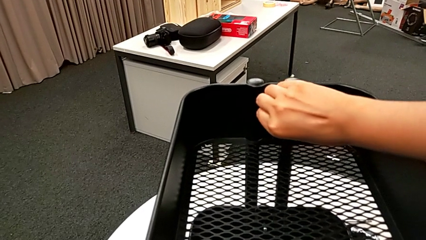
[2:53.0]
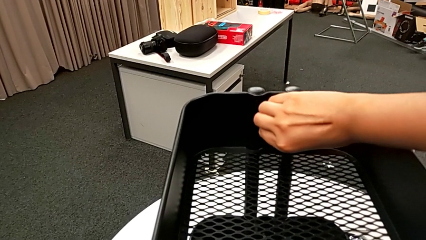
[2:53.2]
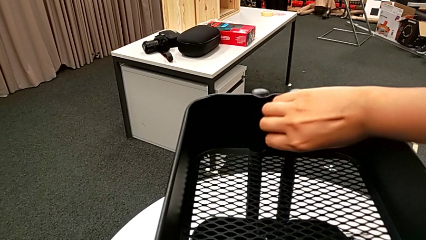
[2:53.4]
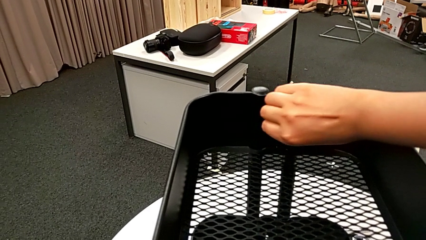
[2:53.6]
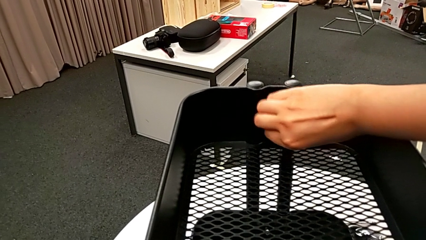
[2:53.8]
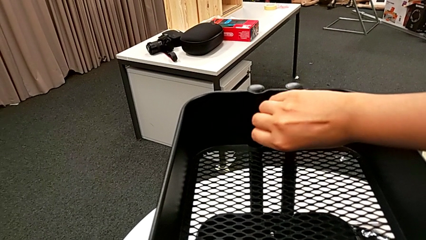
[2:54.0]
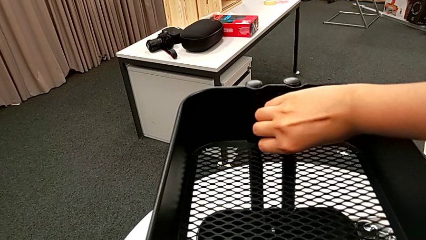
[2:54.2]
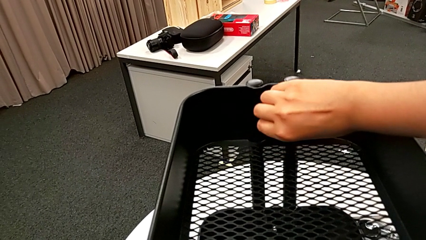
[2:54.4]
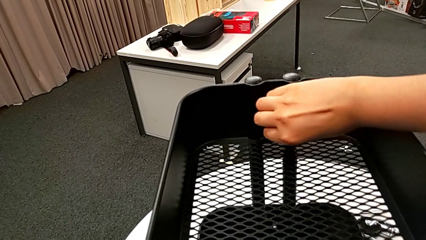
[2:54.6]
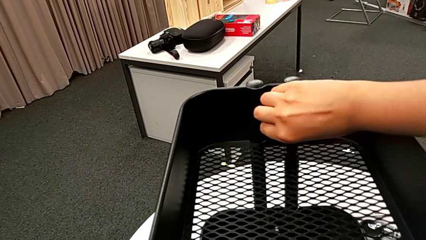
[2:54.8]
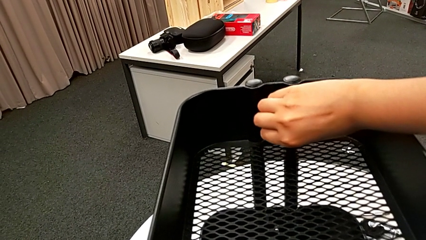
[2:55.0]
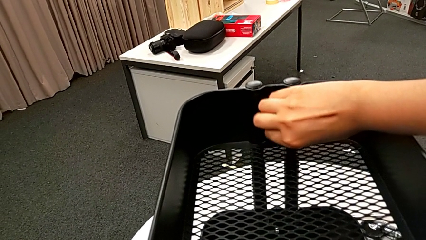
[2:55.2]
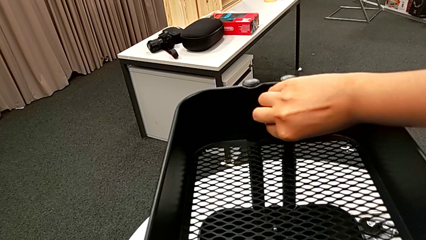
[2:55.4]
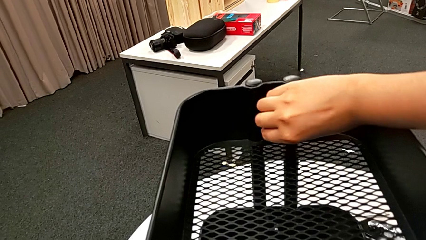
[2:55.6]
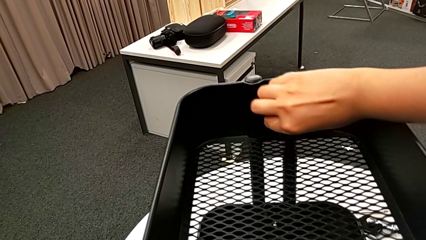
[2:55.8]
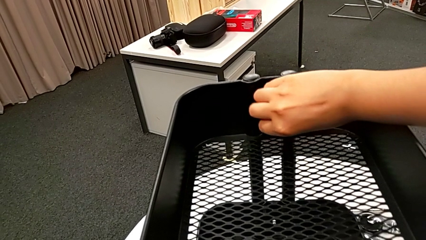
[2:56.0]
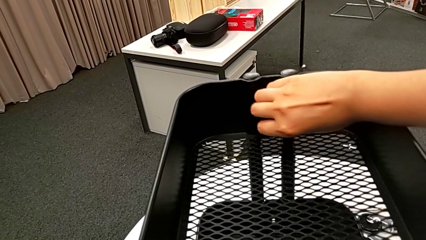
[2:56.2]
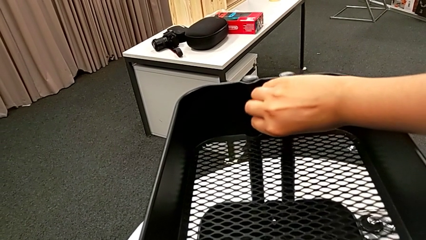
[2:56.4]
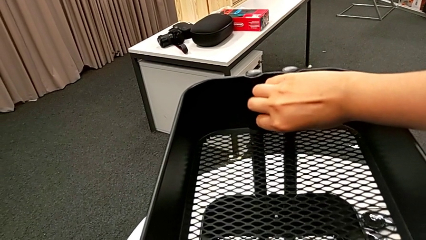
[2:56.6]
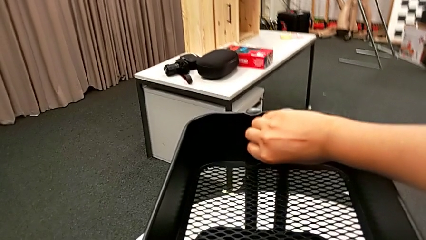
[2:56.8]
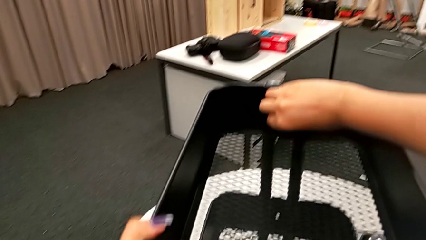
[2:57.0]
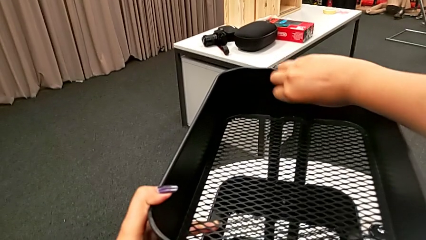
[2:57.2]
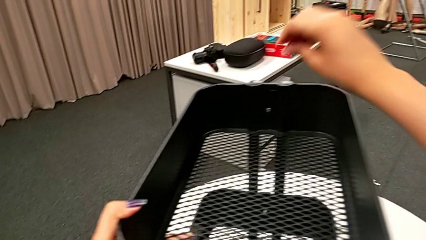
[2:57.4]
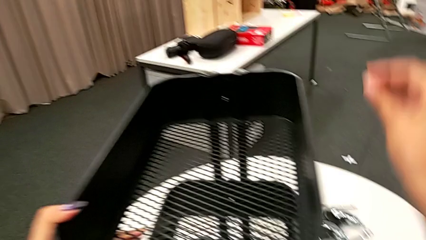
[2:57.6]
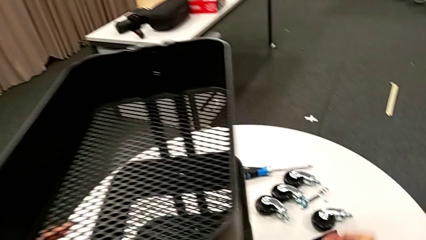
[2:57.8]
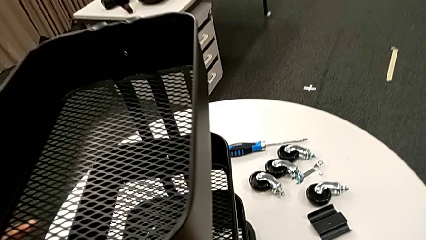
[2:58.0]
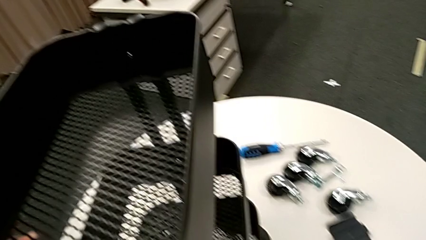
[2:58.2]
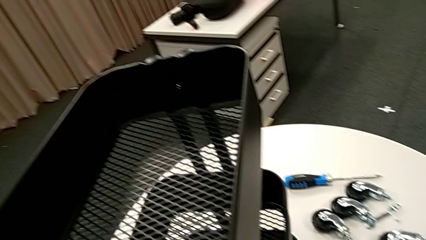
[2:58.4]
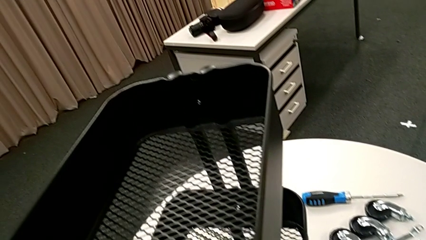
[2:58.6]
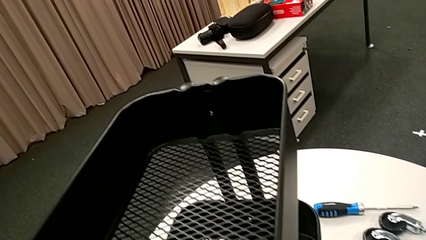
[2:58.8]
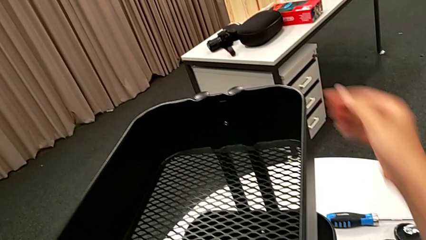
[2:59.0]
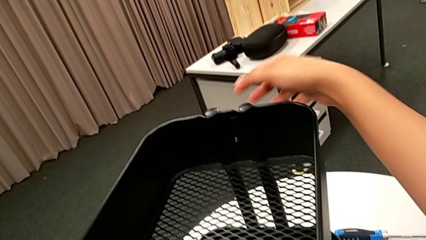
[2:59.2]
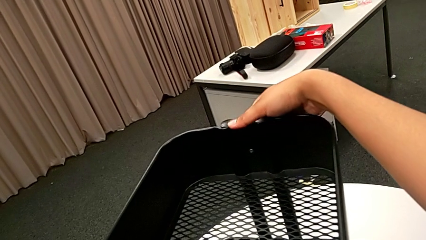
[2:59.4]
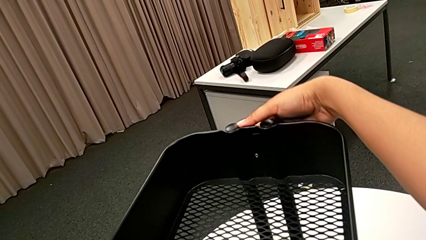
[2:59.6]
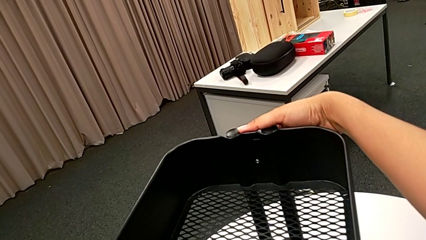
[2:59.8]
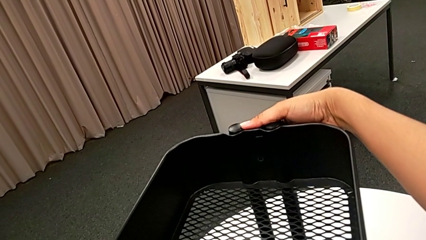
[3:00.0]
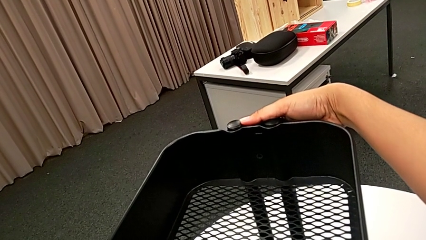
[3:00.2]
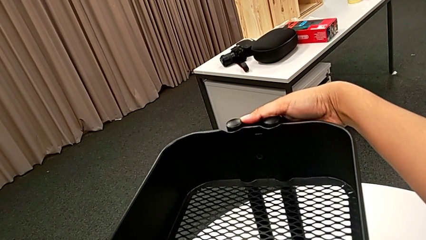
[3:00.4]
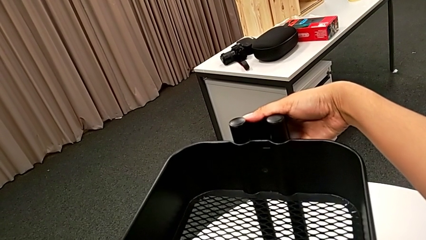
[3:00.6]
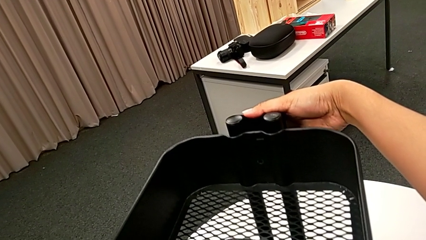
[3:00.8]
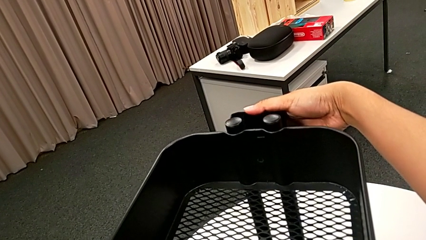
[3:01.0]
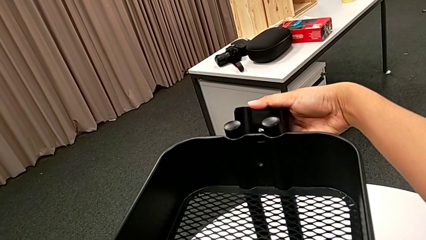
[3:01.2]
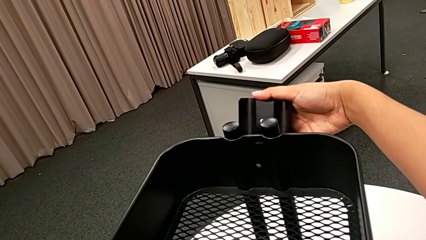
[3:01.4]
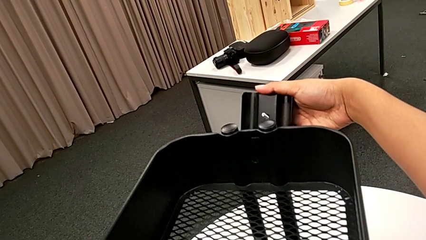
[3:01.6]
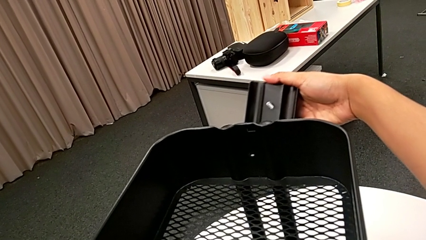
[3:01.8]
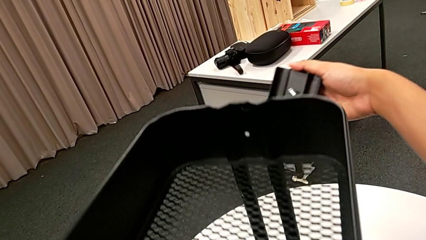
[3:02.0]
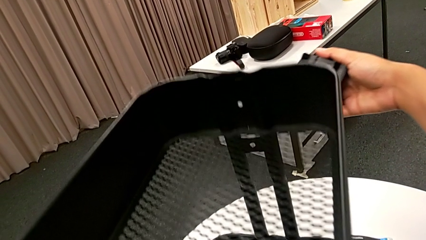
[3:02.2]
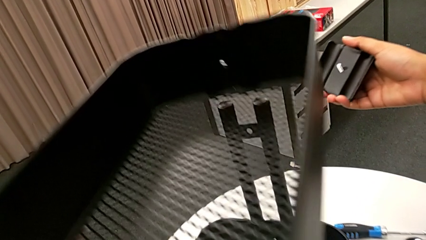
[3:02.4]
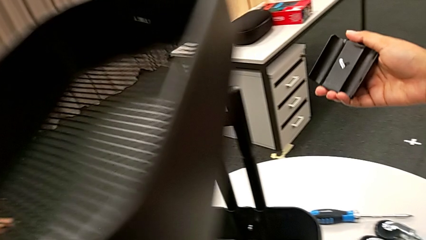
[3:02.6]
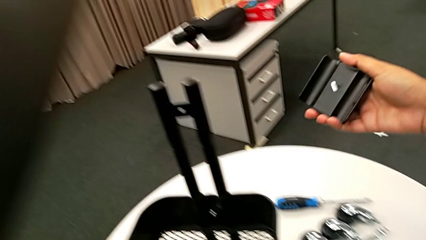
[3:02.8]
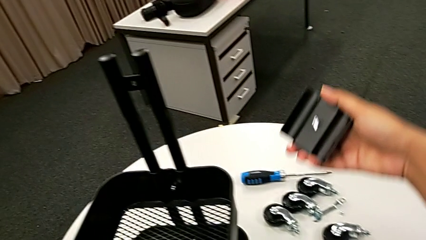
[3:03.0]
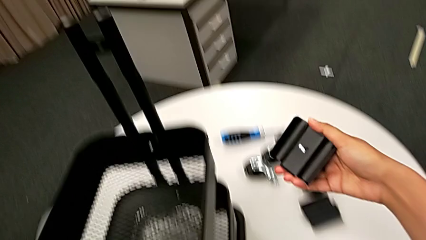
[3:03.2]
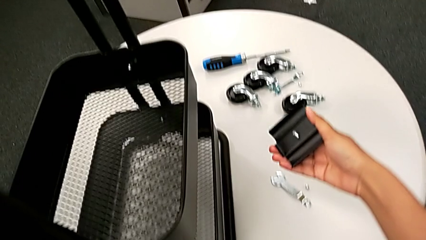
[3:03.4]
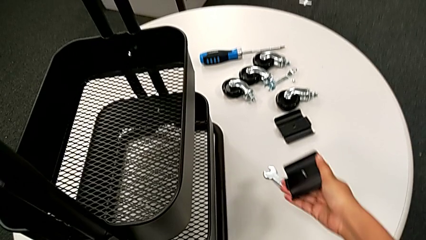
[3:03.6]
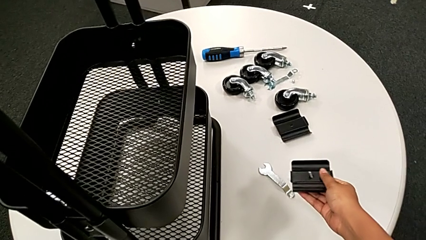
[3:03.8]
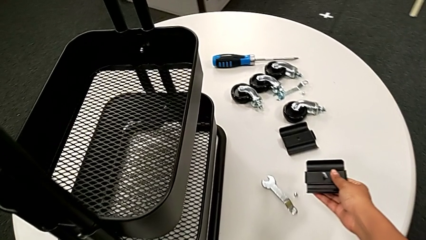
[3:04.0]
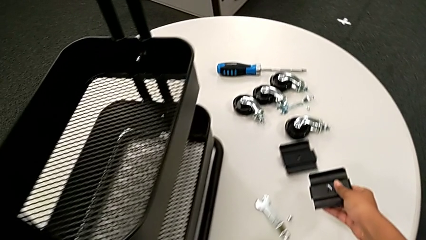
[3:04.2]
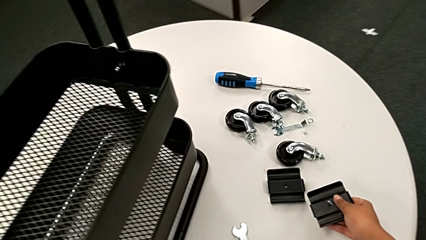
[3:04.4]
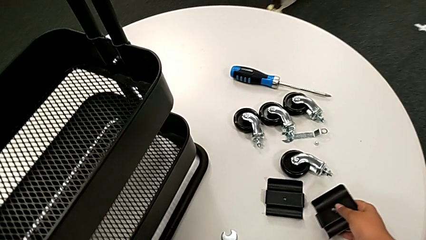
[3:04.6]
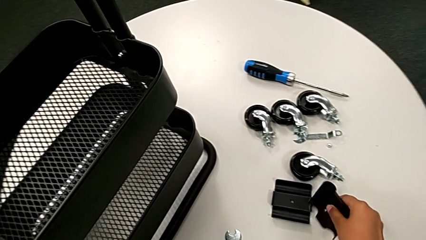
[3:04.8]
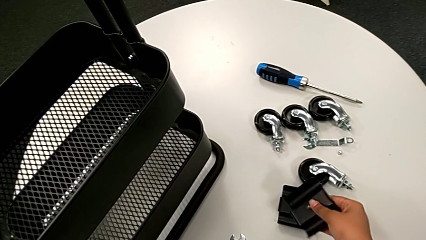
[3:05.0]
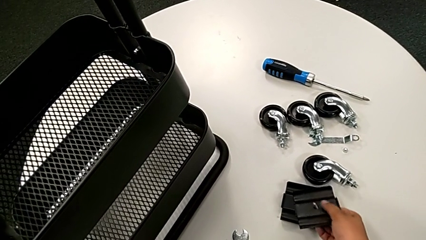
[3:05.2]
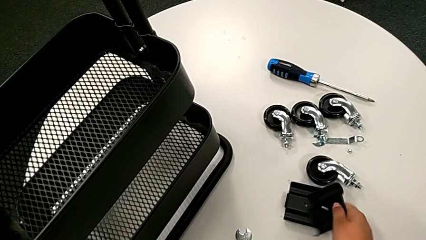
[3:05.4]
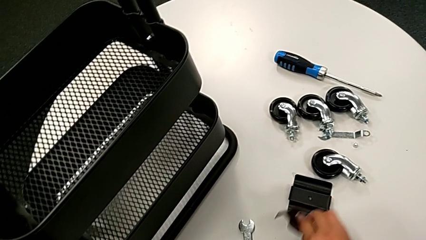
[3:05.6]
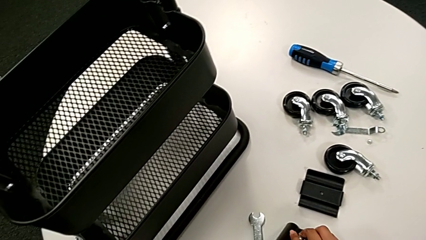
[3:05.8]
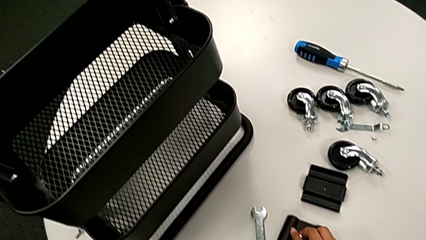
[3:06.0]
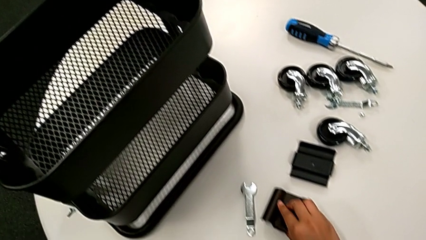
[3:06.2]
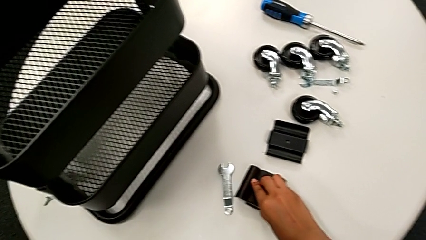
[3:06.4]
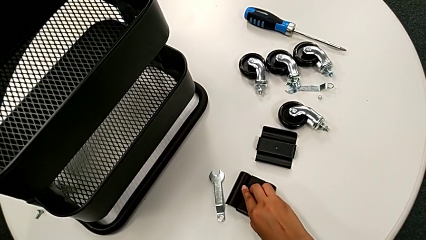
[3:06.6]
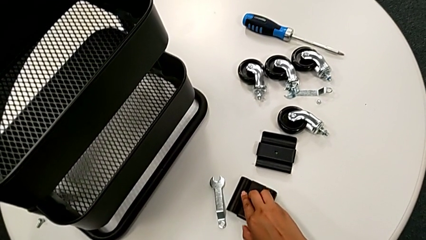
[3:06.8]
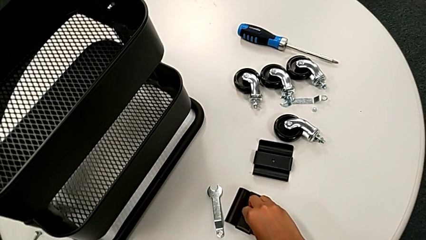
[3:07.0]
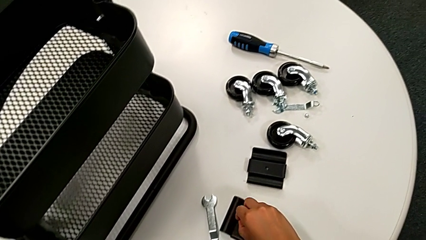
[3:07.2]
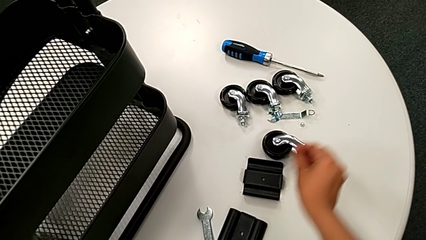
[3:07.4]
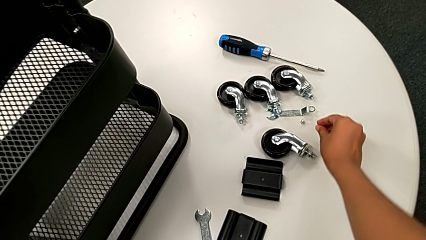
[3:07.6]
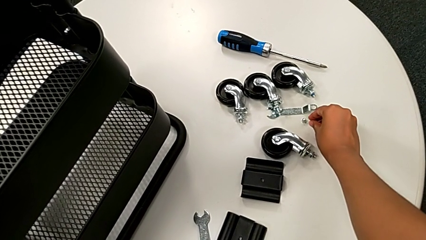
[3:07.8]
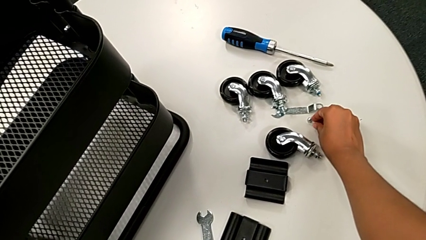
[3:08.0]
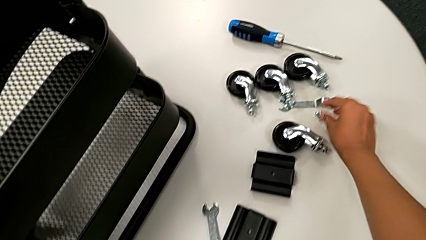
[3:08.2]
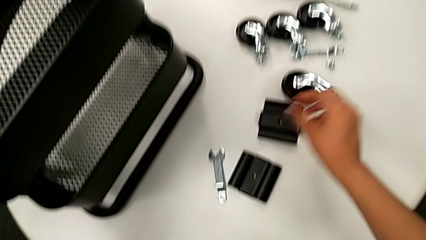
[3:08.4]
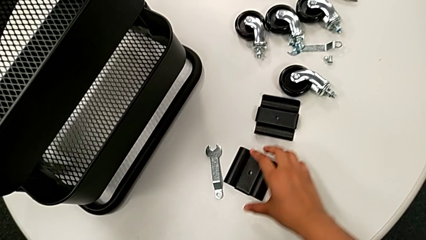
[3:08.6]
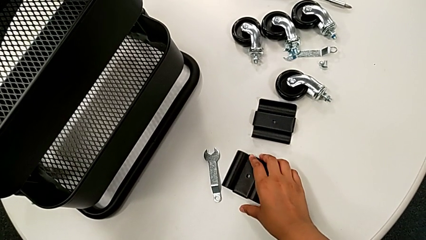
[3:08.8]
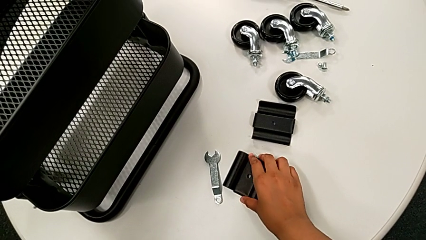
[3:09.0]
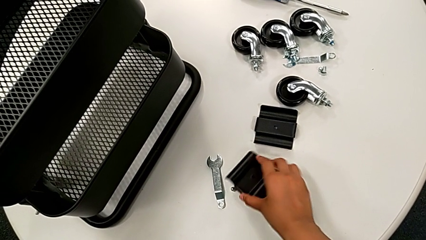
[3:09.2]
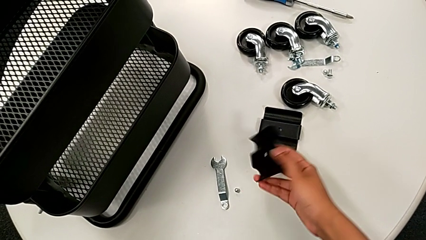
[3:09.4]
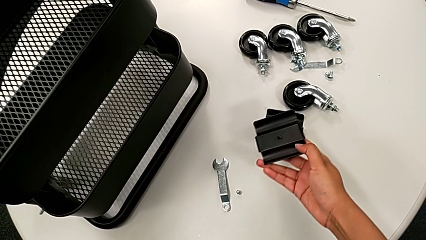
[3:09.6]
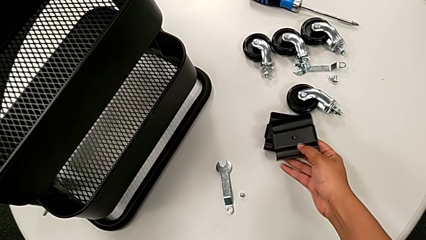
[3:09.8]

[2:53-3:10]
The camera wearer is unscrewing the second bolt from the bracket's screw. They keep disassembling the first hexagon cap nut, withdraw the upper grid tray, place the second bracket, disassemble the second bolt, drop it and grab the black bracket.
